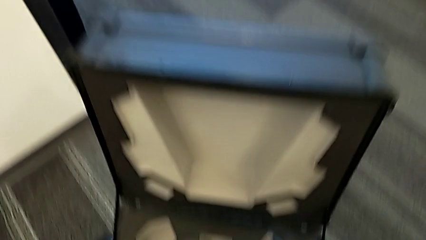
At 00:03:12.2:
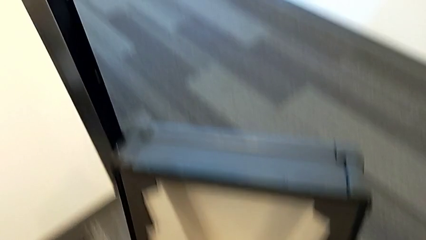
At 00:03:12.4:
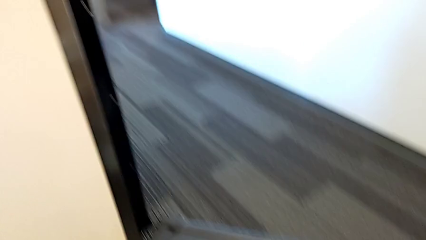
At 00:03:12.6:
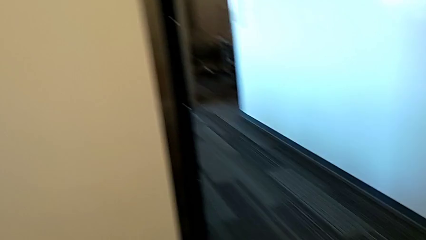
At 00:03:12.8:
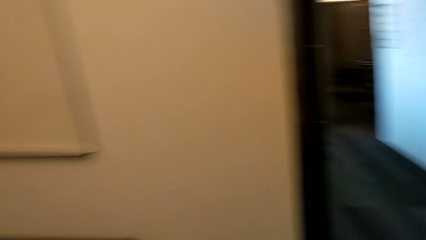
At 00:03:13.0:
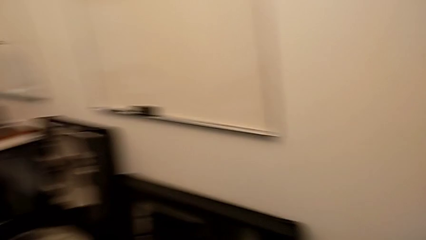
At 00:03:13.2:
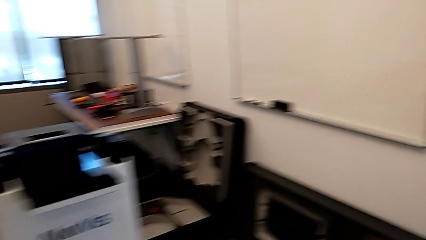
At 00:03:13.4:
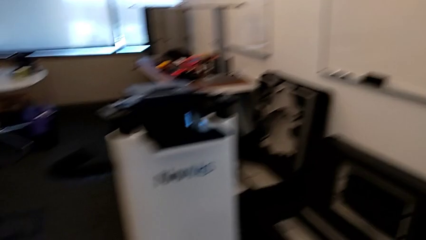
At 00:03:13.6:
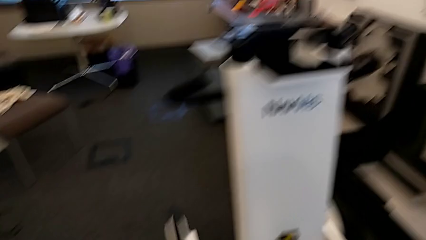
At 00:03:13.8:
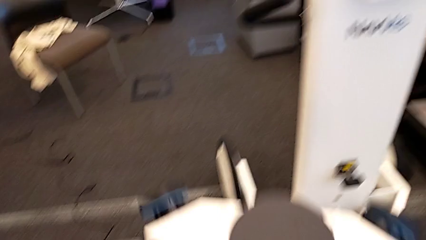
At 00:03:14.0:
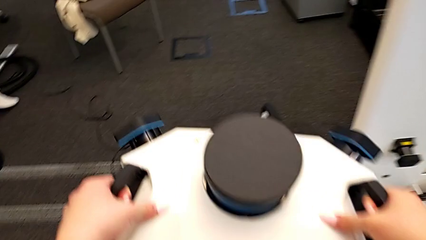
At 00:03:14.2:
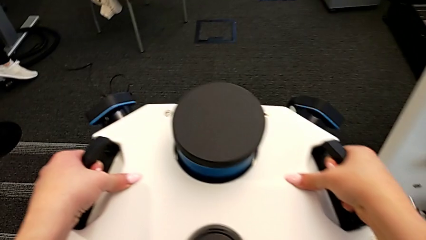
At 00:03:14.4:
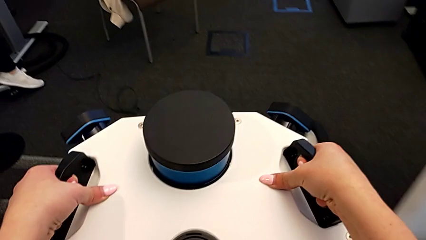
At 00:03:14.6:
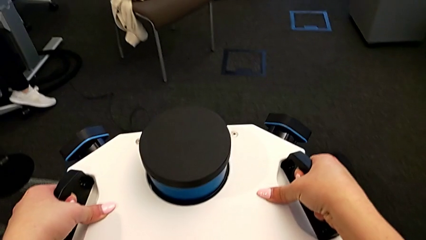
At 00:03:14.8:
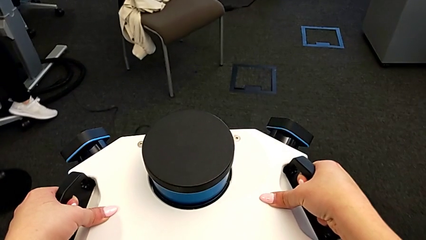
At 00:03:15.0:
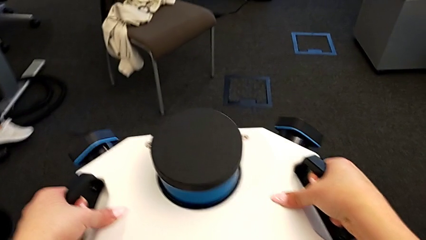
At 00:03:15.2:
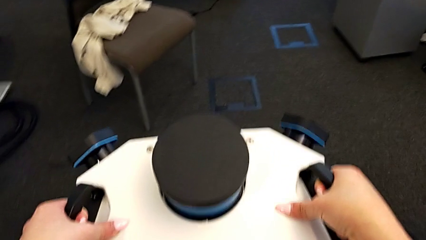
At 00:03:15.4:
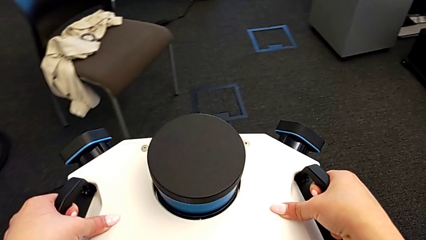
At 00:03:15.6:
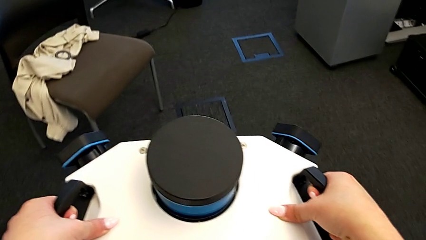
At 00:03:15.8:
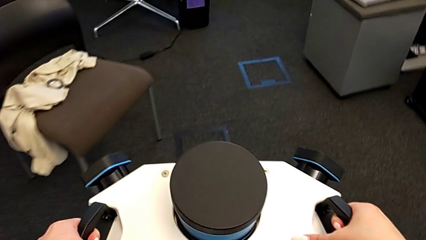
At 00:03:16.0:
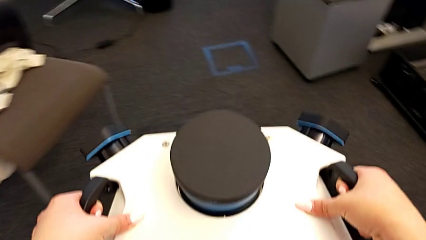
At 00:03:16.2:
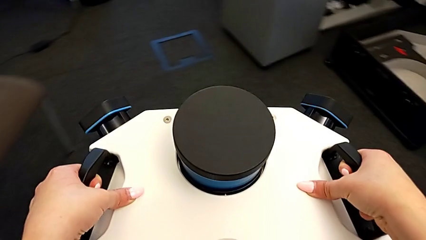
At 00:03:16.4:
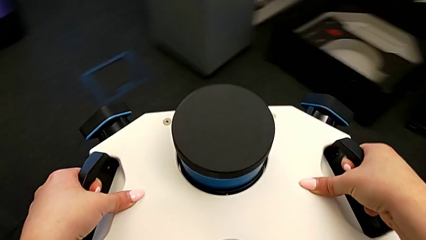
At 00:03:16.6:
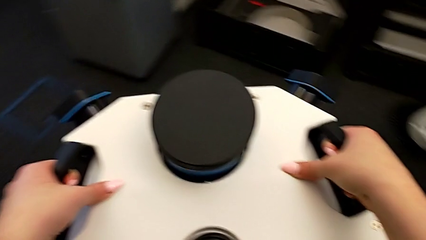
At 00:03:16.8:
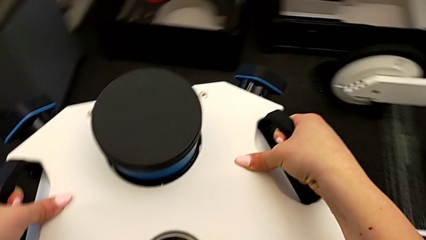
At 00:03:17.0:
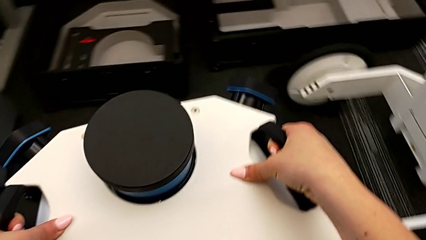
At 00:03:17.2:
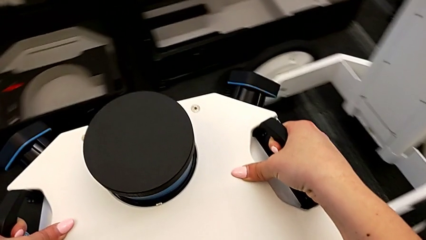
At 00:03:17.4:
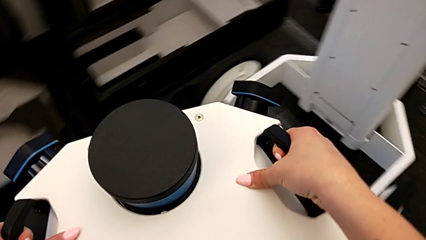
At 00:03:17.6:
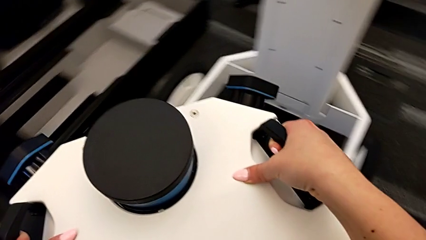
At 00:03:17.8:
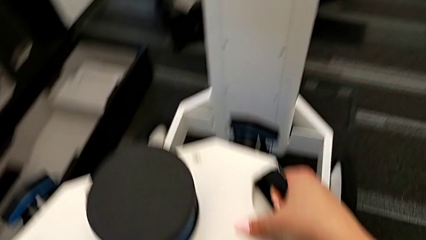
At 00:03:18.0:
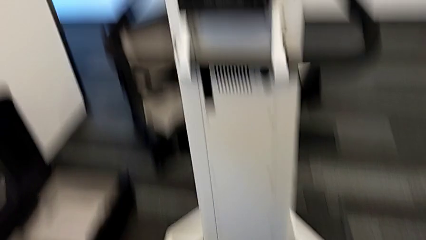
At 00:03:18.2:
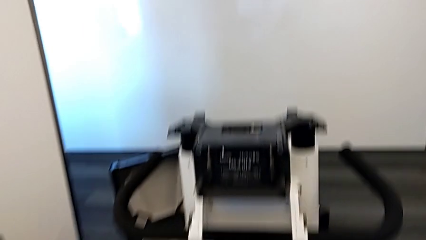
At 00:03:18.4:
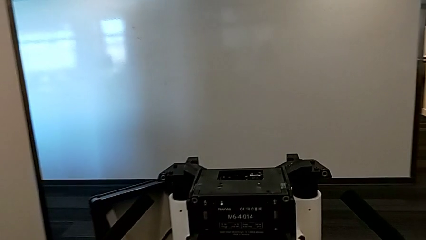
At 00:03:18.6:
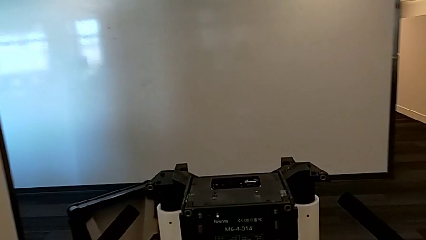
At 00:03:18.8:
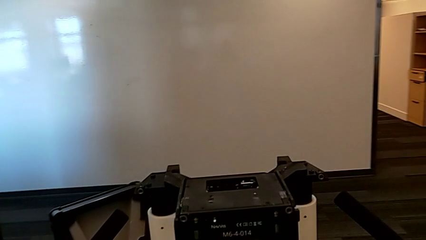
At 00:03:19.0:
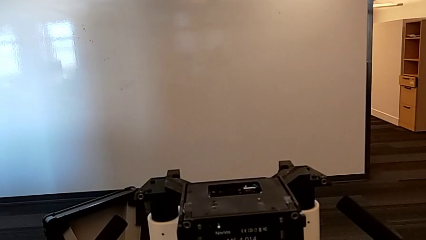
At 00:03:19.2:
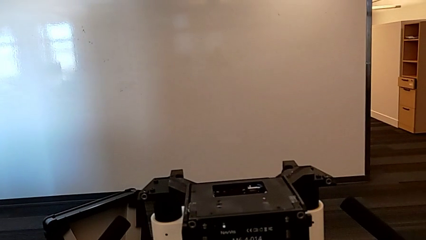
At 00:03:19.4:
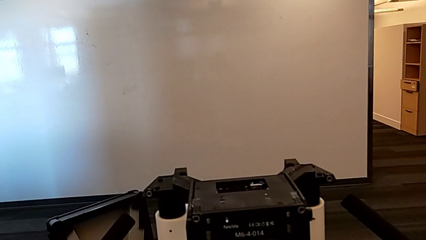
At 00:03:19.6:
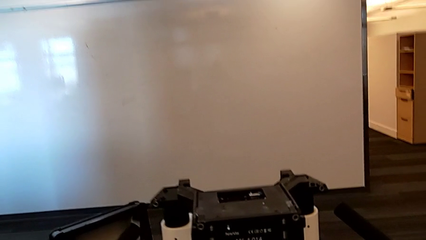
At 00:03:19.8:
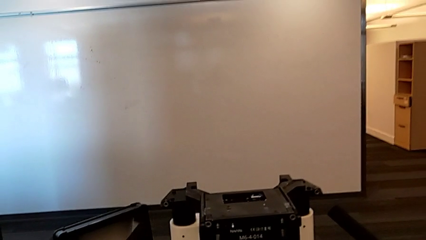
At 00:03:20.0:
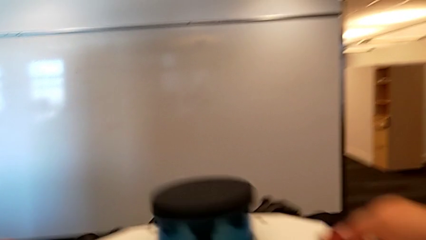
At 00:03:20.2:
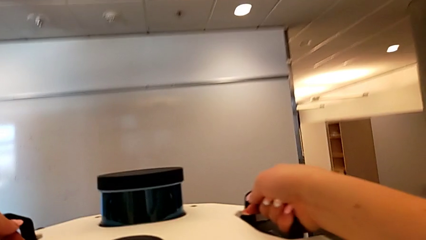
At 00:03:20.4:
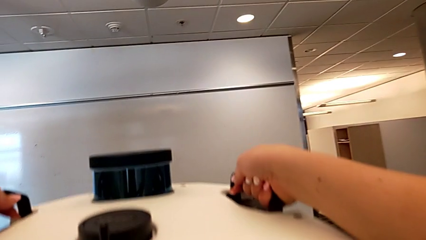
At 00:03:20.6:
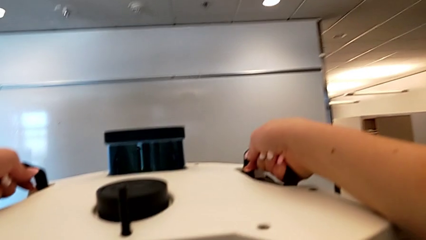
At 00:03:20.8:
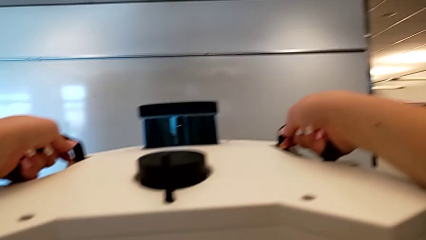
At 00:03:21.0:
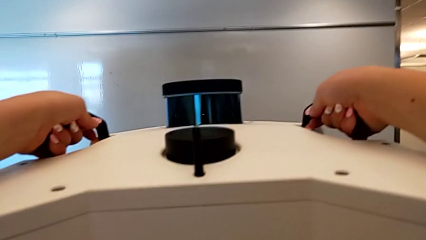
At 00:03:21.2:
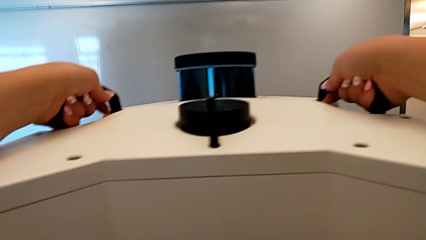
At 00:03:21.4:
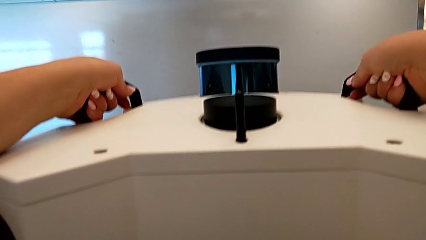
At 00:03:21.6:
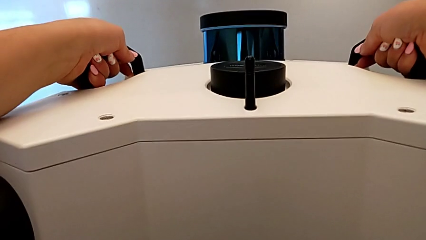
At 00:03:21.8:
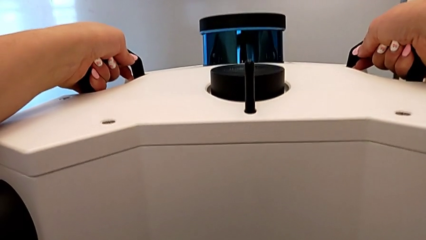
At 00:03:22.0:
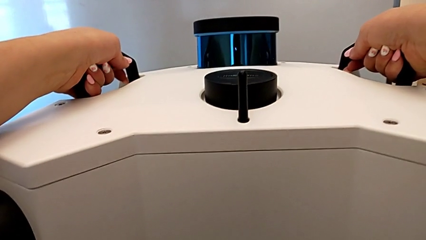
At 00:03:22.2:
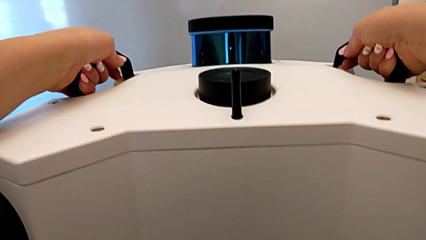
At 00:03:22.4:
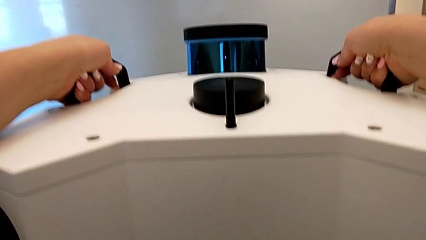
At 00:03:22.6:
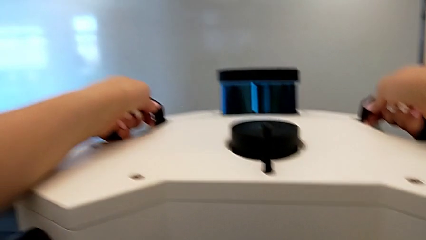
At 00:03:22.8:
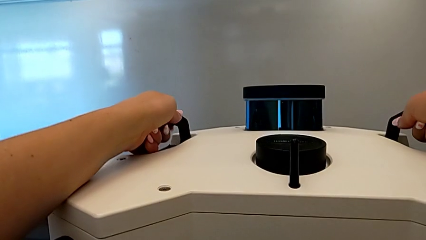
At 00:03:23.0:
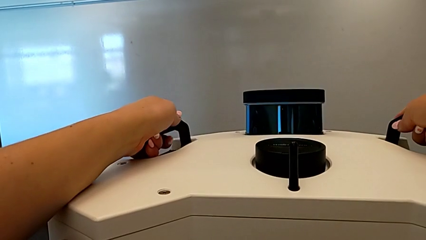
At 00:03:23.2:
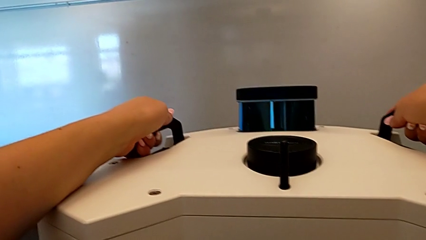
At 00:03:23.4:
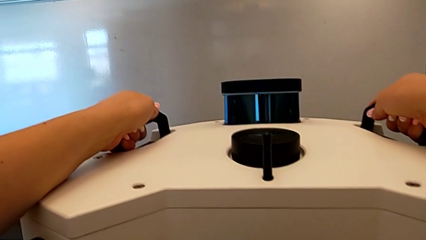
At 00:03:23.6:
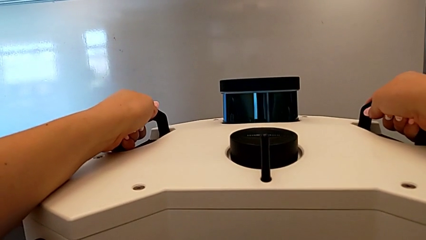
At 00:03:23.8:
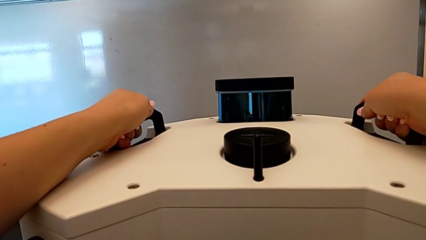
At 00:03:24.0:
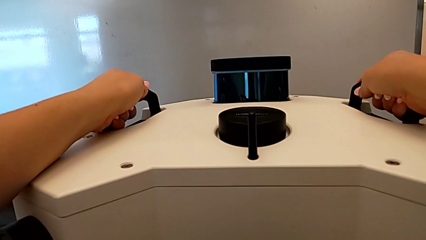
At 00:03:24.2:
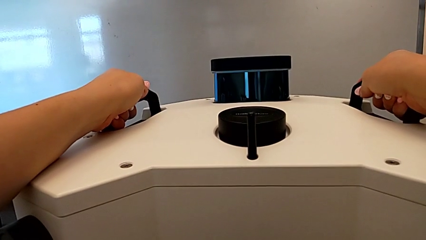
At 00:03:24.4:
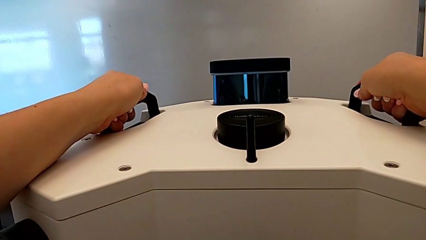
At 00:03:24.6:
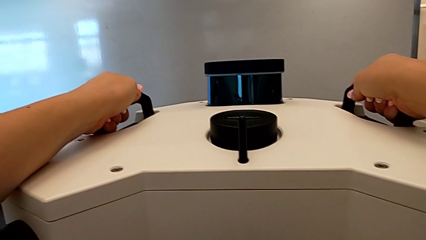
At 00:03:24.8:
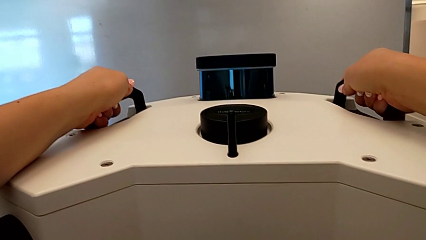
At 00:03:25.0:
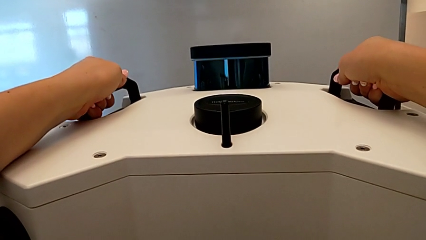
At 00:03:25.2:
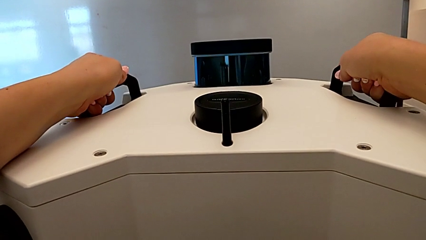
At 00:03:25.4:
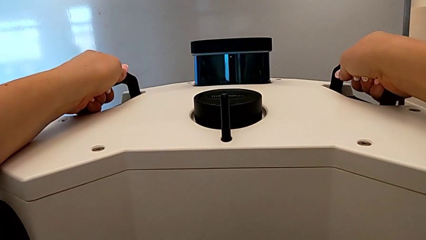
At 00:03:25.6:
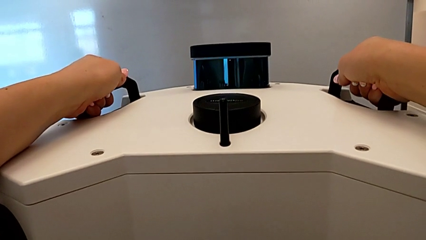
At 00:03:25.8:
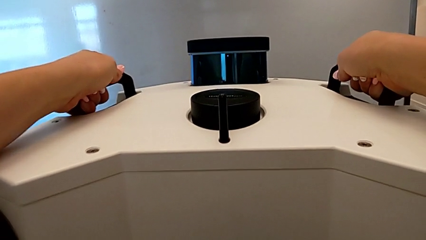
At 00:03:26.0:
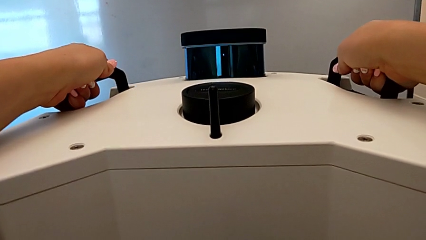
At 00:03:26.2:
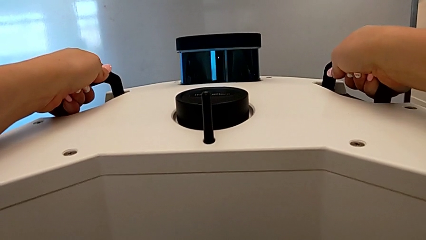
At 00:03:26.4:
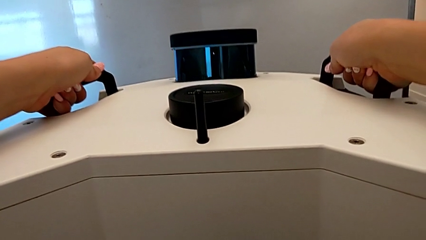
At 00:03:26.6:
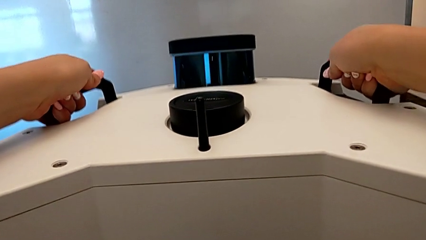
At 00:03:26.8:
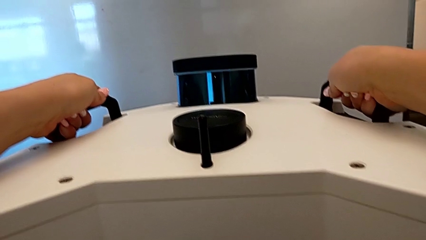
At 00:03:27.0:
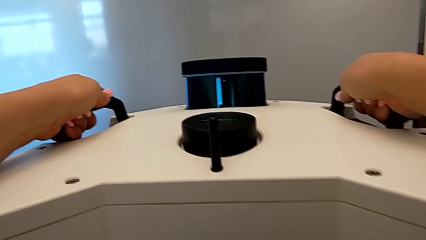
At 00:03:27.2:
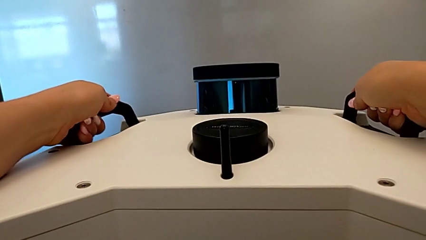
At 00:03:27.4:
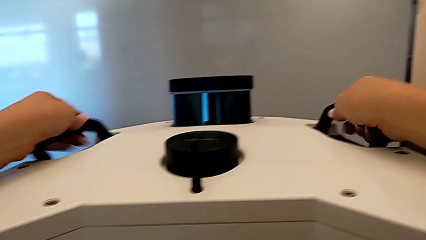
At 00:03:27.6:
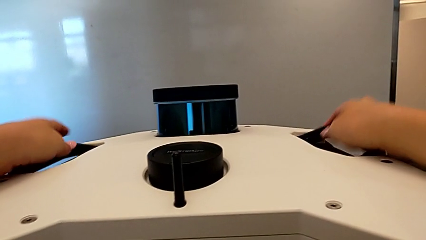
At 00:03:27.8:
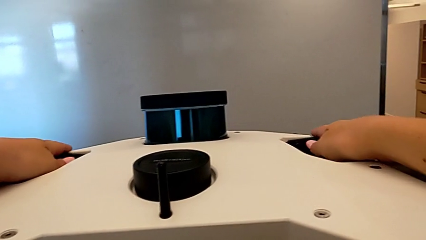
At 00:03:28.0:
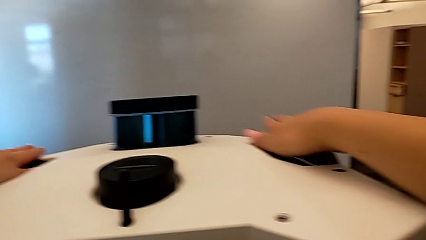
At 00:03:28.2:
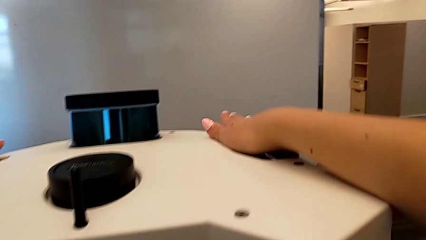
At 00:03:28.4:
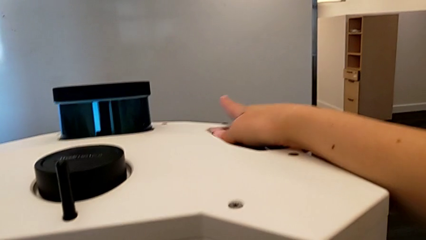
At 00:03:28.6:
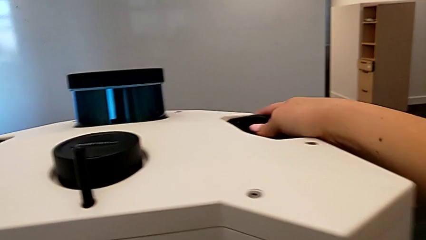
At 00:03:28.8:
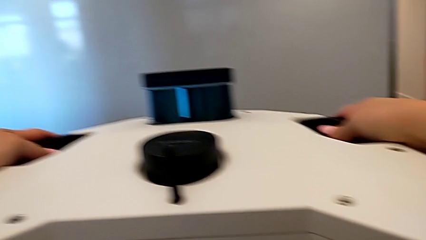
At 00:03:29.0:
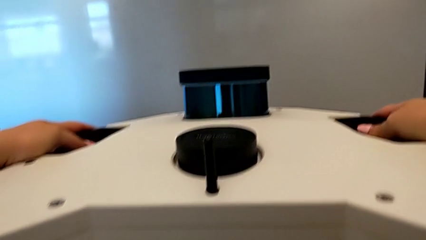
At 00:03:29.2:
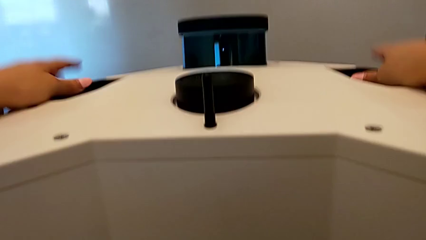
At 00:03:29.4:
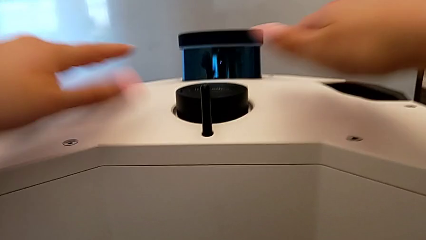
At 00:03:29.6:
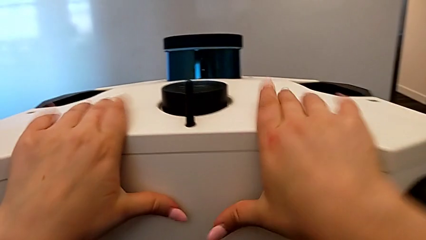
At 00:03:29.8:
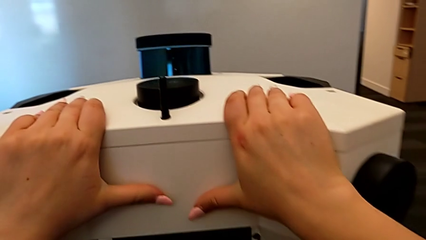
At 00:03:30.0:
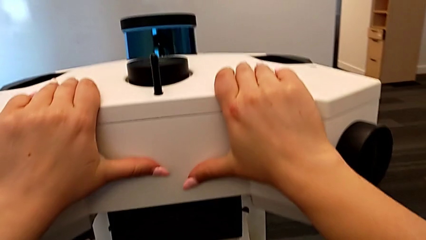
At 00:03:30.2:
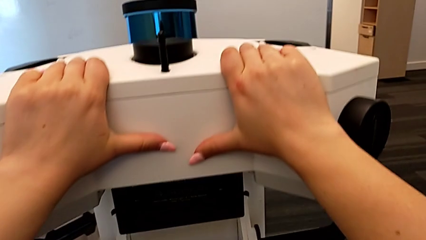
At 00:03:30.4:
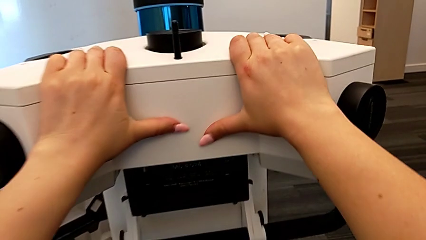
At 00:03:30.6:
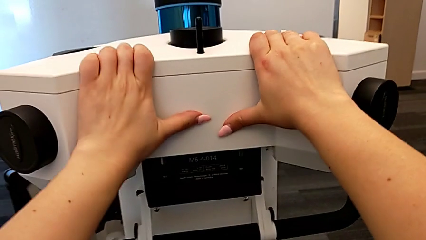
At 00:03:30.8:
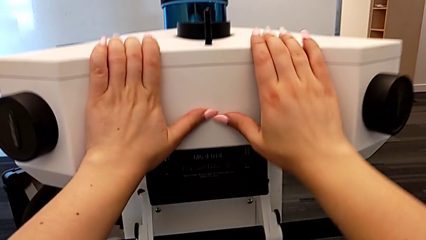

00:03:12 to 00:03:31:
The camera wearer is assembling the m6_head onto the Navvi machine. They keep grabbing the M6 head and assemble it.
